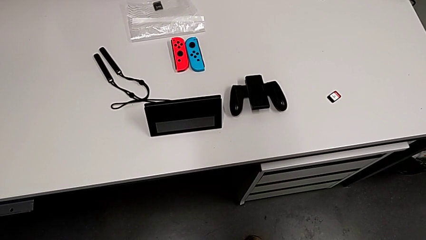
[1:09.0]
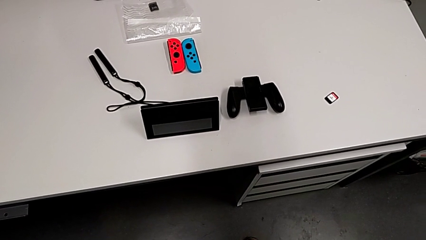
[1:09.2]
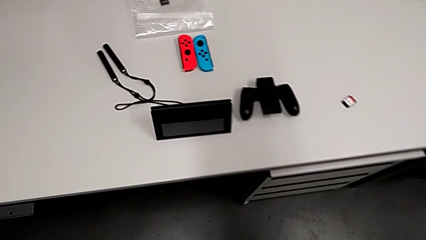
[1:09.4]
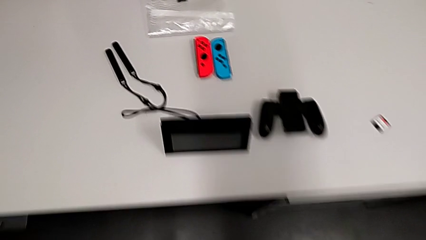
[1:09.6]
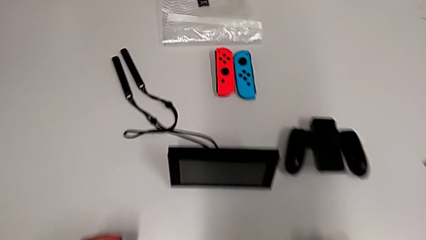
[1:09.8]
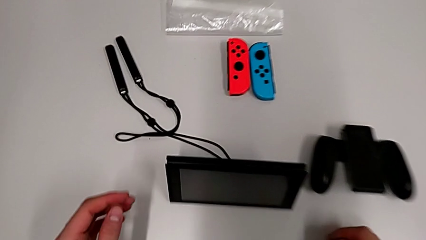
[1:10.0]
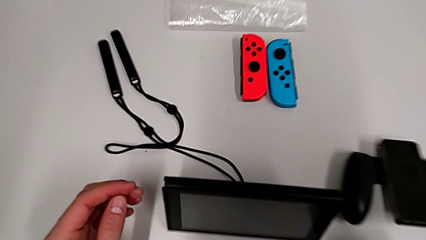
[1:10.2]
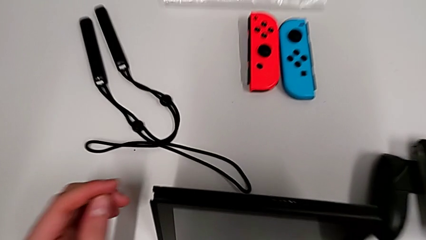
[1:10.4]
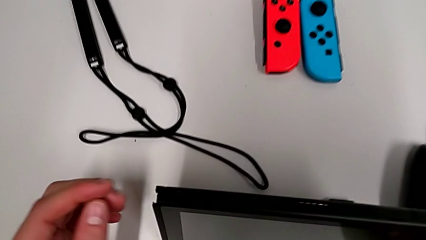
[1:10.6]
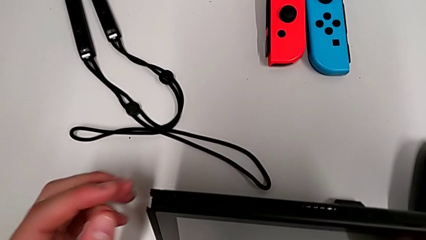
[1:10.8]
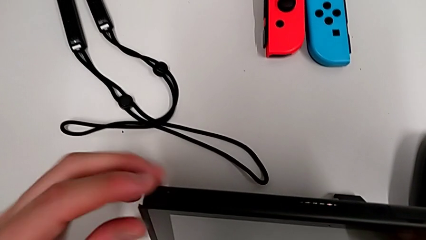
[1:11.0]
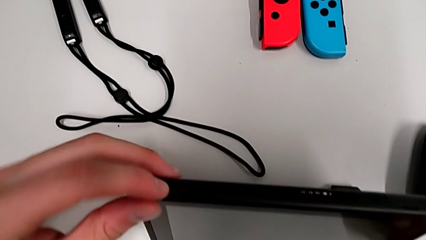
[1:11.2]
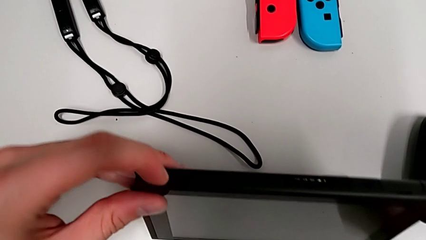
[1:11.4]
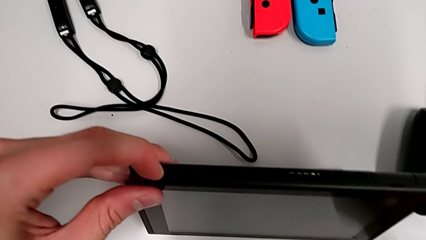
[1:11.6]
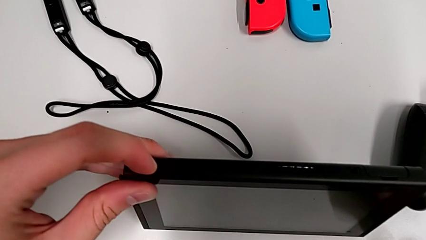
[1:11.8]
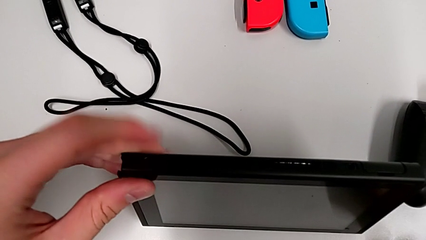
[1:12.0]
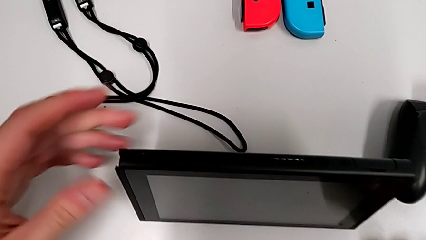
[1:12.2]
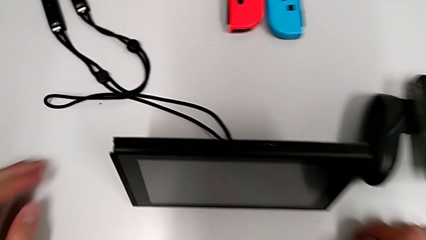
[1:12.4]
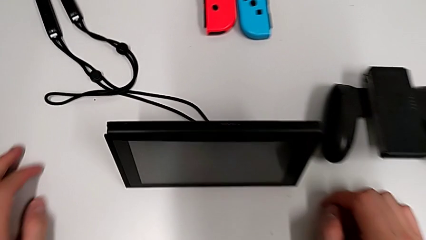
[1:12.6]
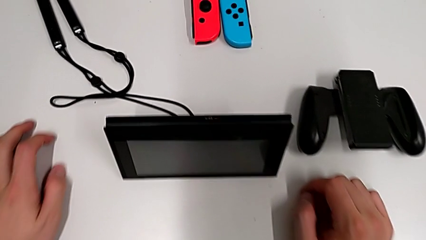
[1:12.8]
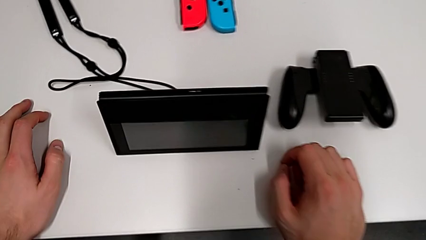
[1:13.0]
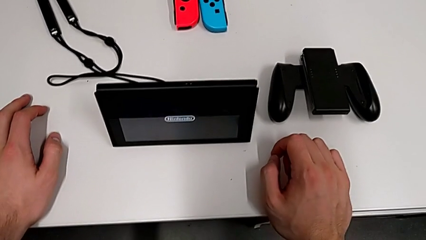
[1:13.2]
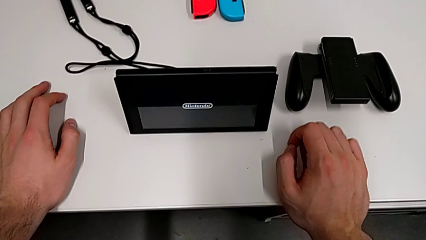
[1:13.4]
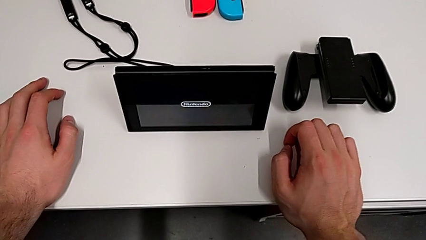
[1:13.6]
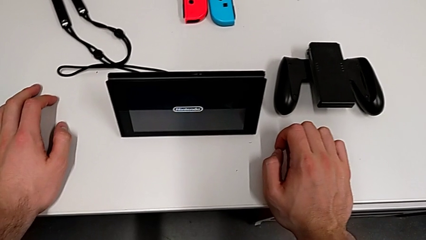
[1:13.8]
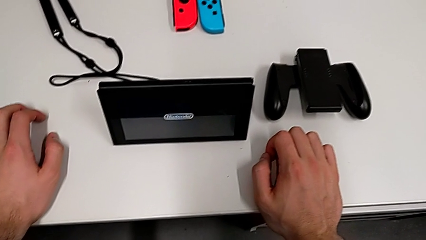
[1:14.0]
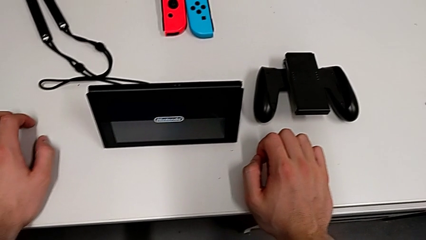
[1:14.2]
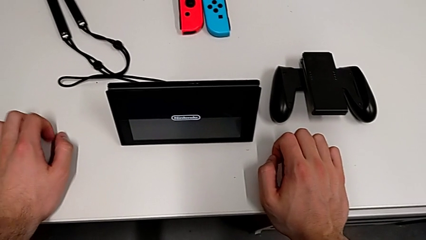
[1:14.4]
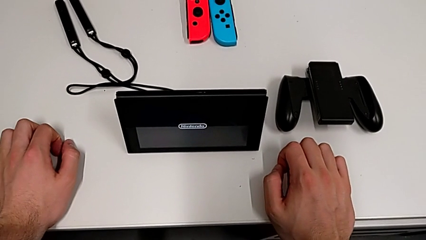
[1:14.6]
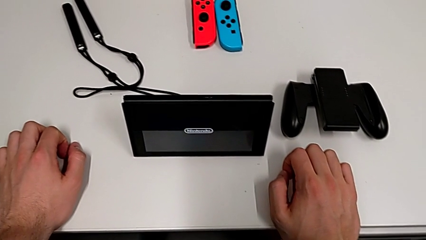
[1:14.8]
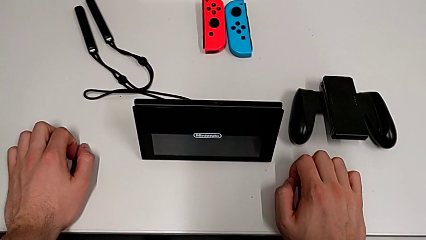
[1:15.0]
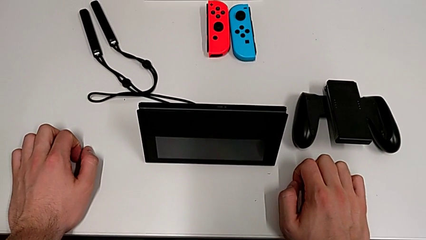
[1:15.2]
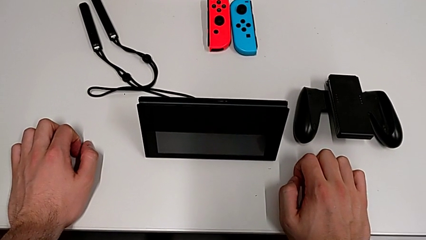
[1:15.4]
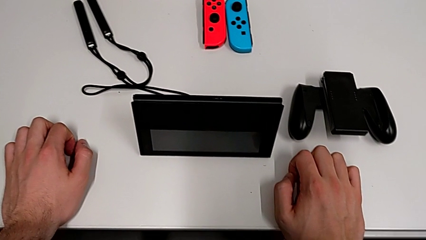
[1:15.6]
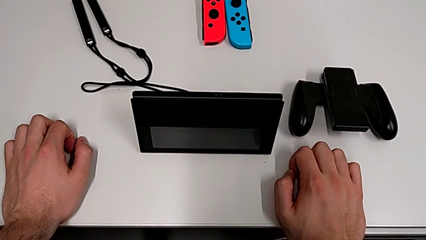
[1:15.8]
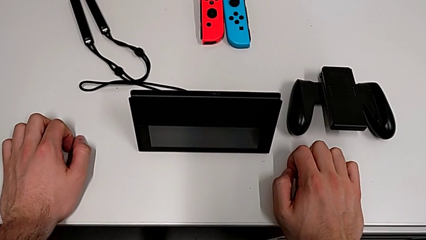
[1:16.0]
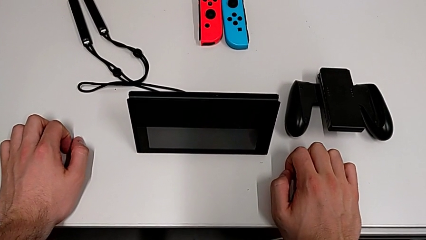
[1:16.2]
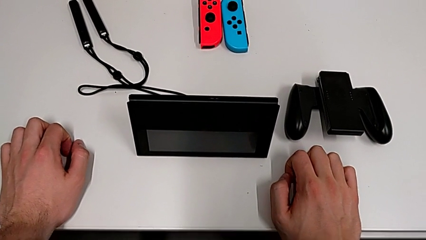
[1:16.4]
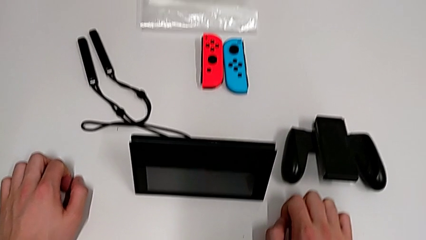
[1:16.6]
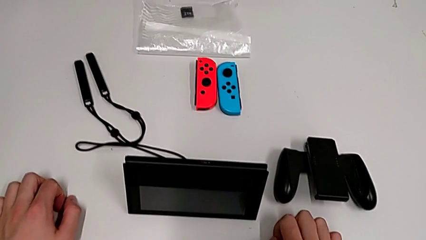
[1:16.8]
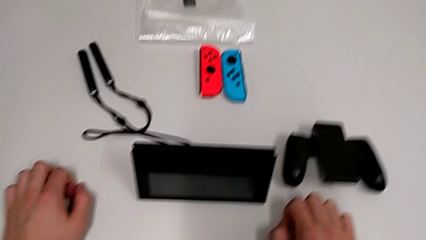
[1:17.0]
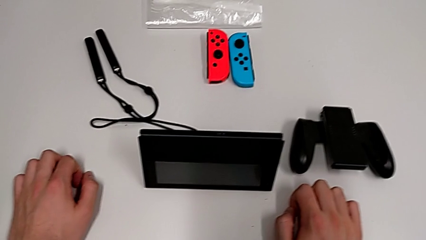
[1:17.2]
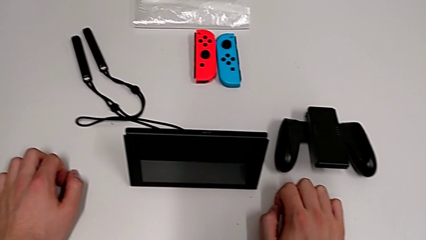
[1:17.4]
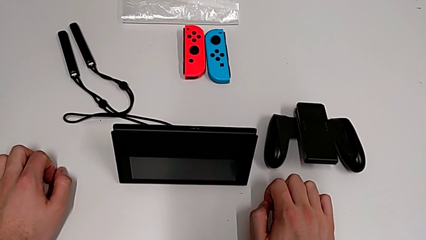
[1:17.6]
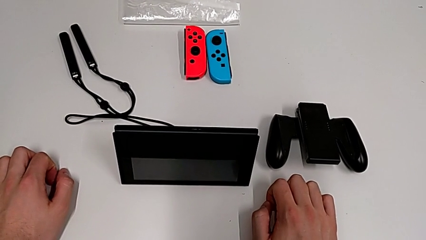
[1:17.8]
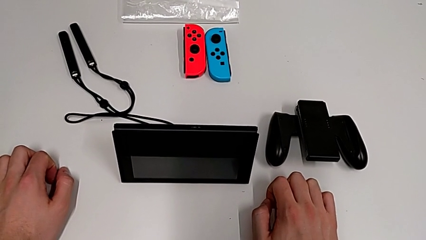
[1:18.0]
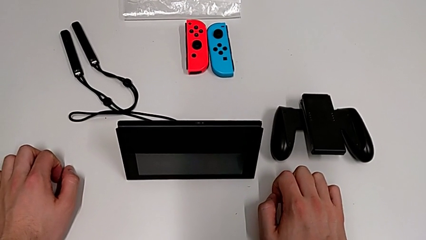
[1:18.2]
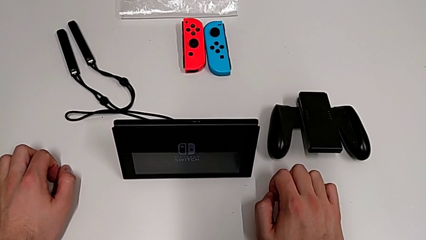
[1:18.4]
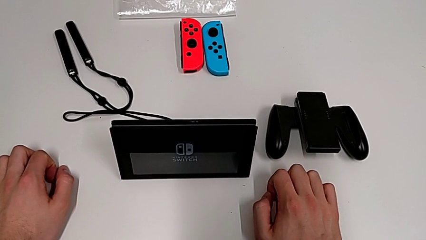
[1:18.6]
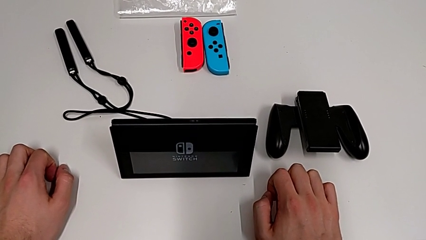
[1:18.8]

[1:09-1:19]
The camera wearer turns on the Nintendo Switch. They press the button.

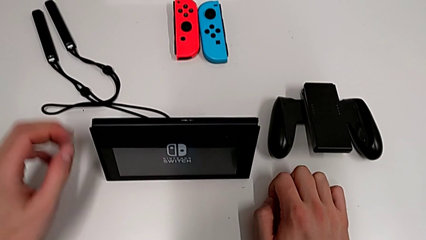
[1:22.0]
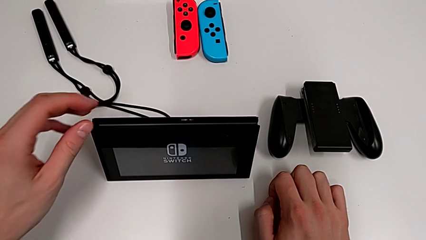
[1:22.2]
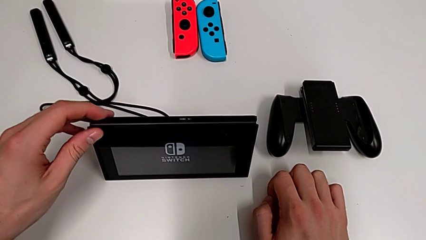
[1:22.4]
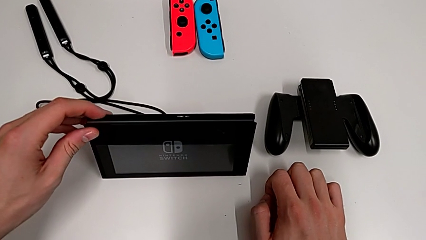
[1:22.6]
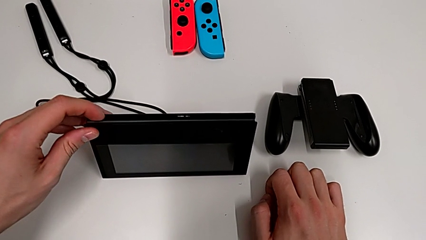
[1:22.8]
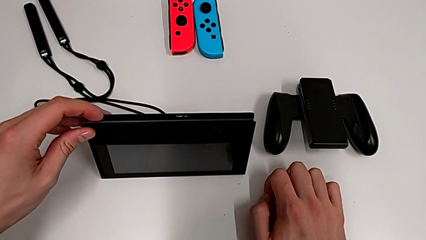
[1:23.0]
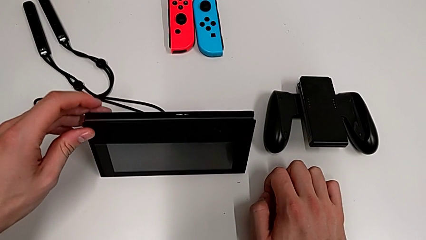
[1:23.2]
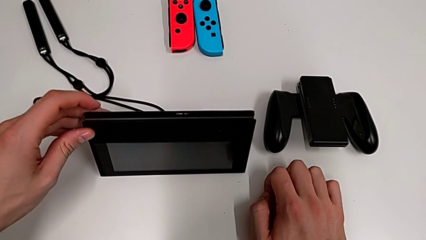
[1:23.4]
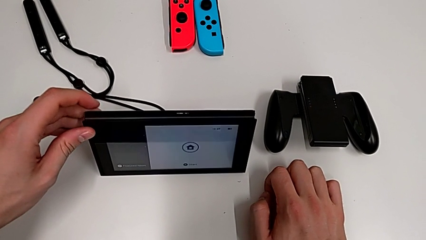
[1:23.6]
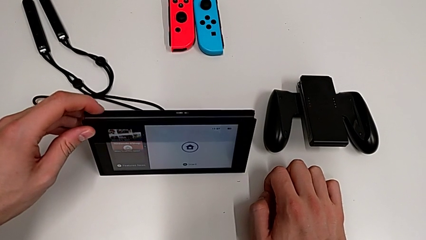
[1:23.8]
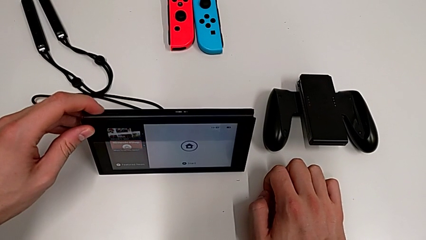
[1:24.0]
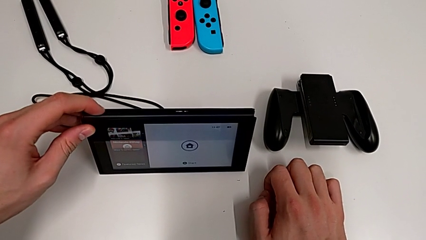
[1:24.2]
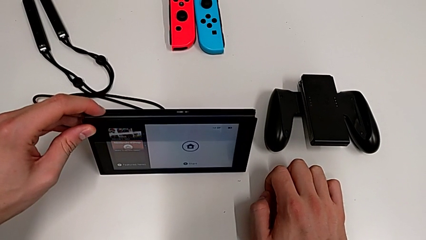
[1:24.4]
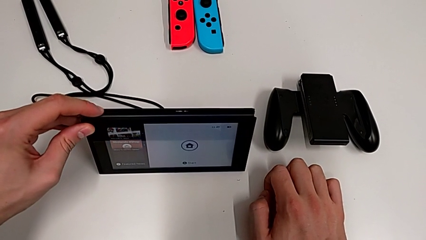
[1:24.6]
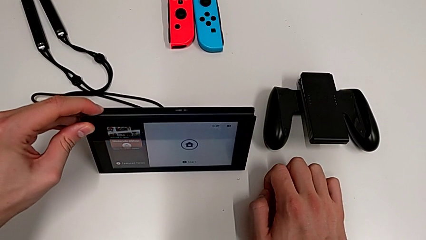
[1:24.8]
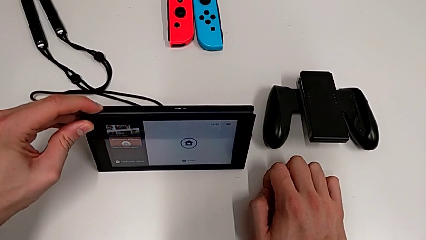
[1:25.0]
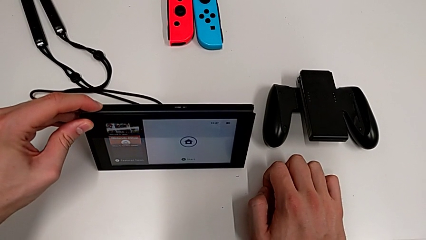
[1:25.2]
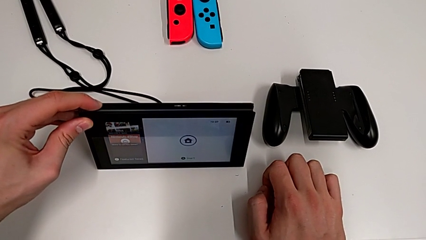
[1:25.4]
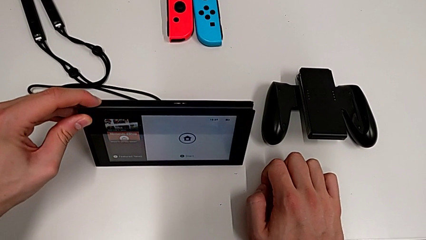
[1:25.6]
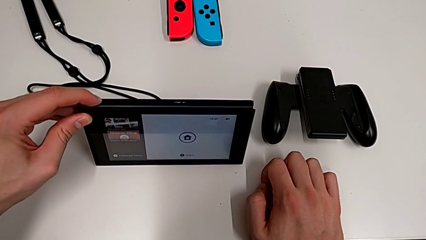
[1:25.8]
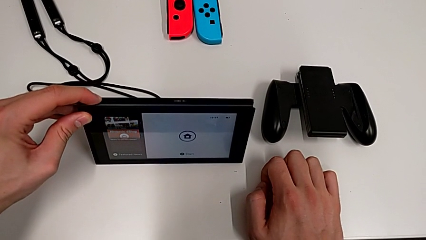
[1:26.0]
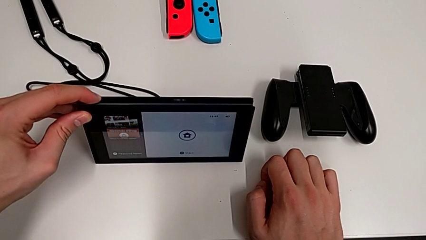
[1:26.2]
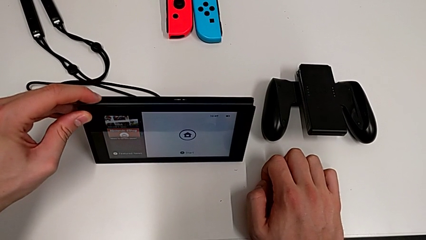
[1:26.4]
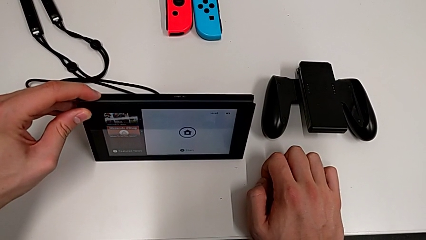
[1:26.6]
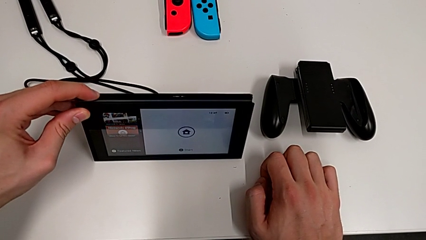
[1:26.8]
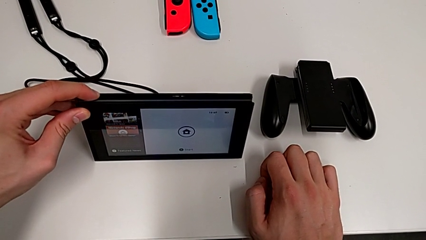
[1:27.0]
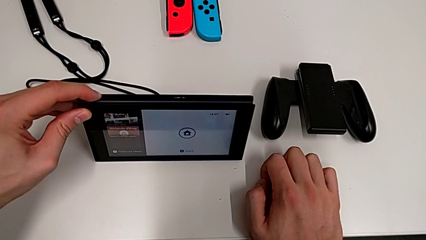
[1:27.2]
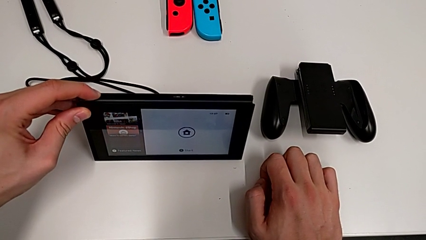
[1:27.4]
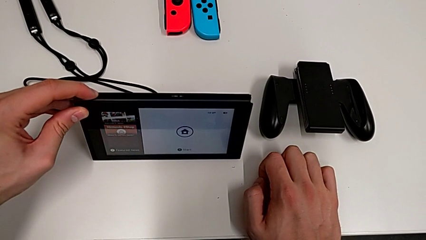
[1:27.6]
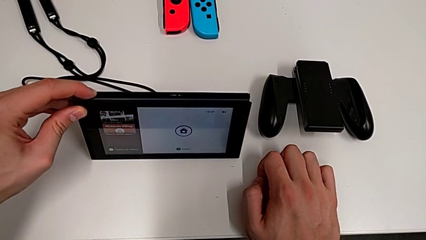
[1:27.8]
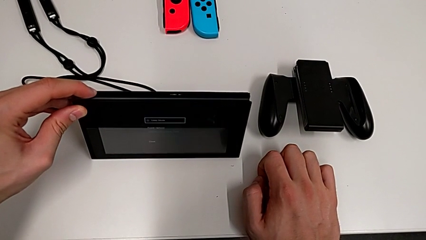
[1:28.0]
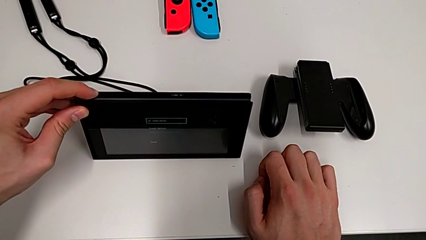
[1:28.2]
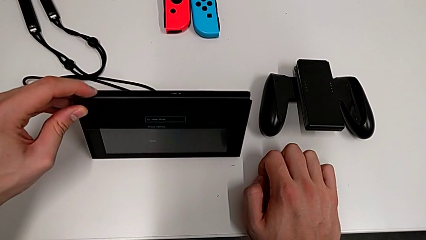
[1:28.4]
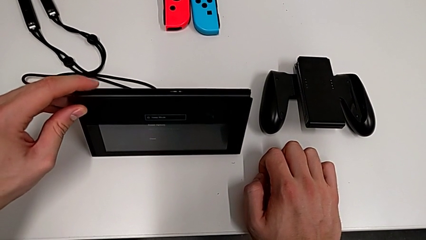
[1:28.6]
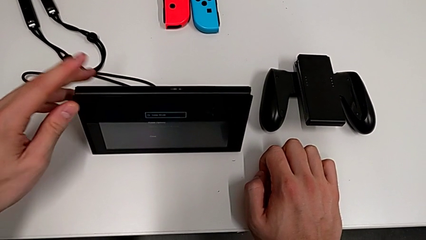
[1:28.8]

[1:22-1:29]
The camera wearer is turning off the Nintendo Switch. They press the button.
